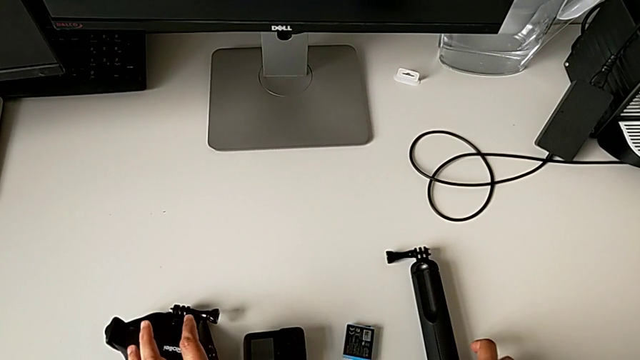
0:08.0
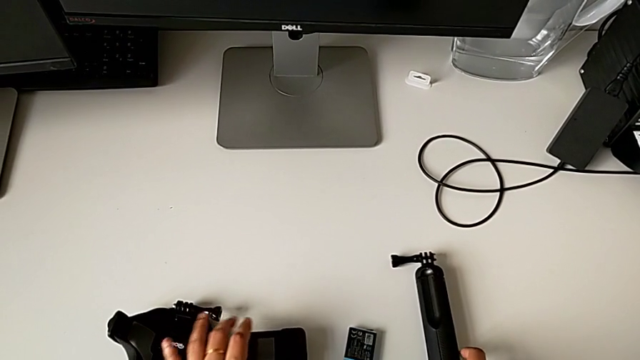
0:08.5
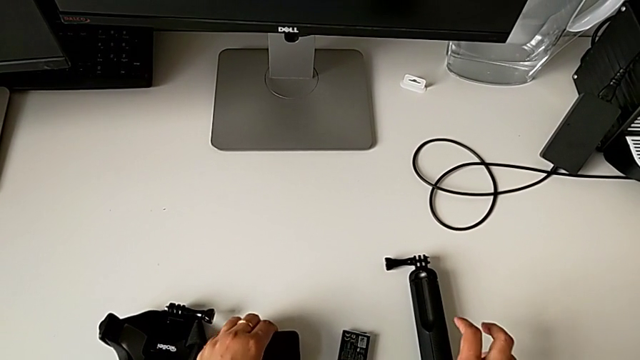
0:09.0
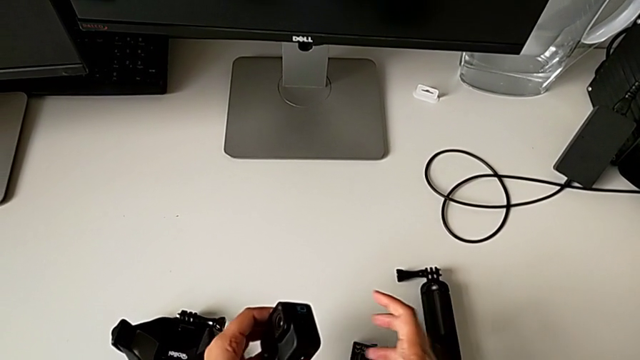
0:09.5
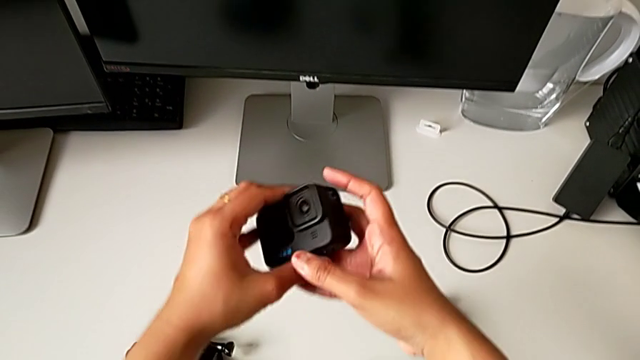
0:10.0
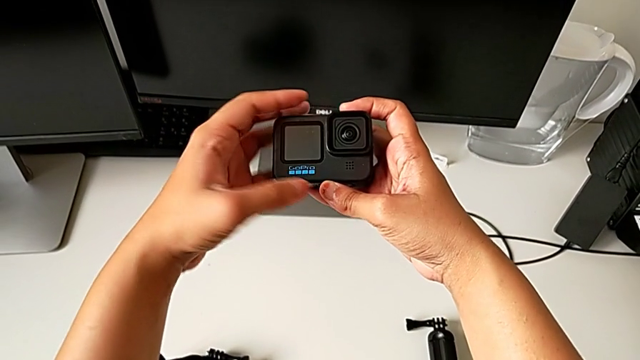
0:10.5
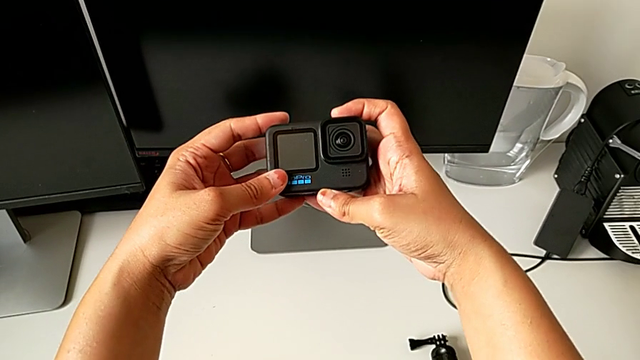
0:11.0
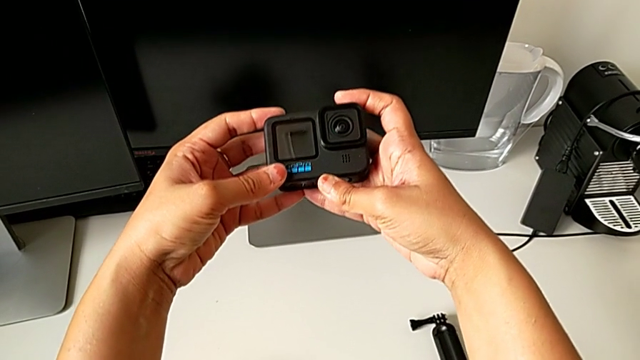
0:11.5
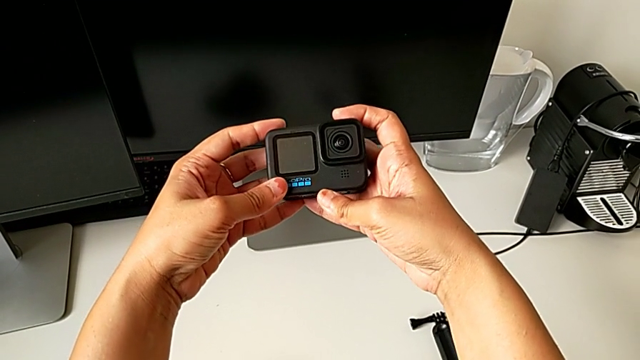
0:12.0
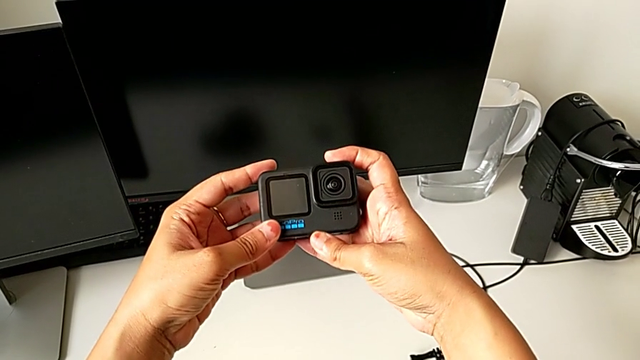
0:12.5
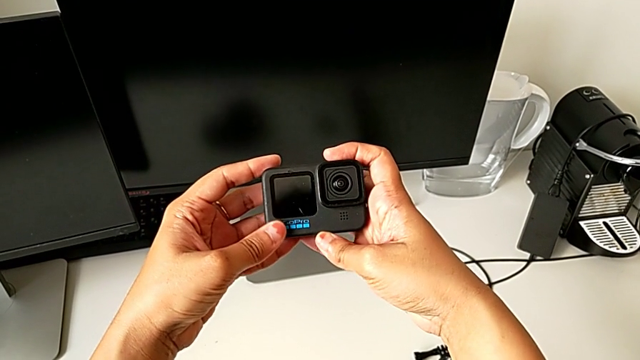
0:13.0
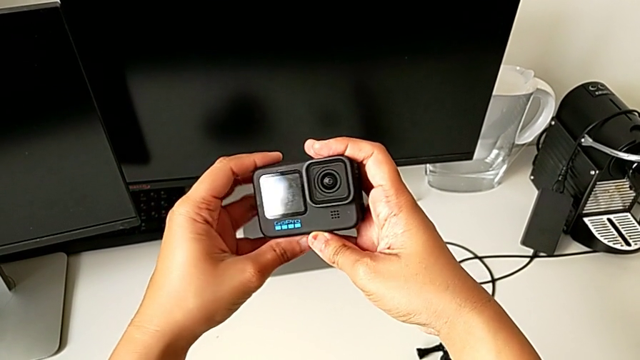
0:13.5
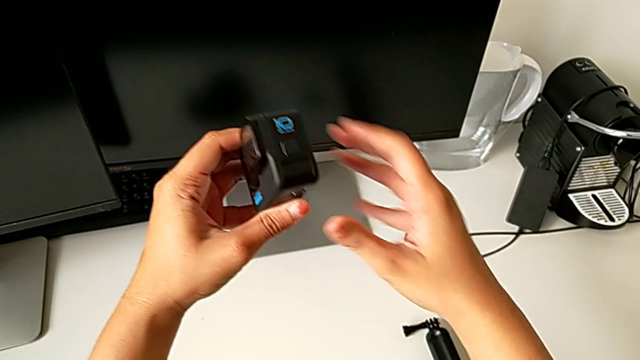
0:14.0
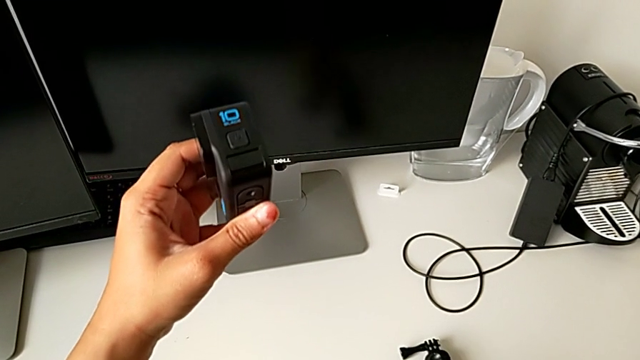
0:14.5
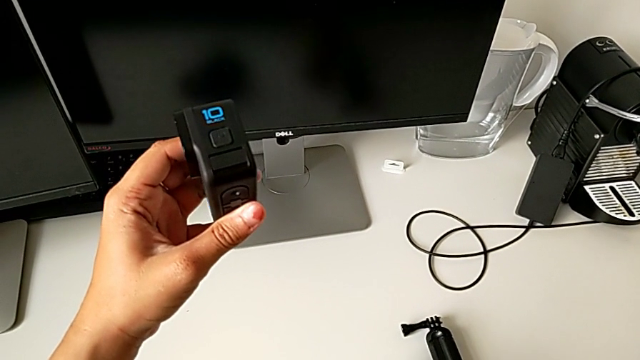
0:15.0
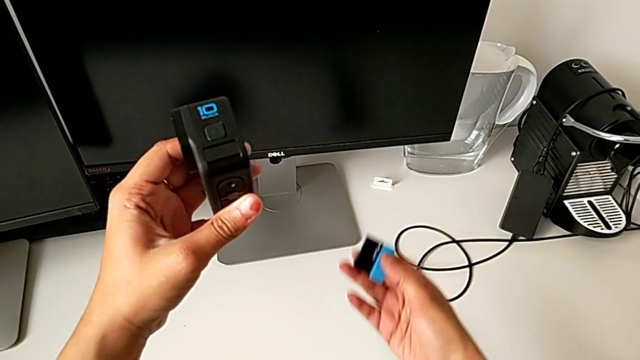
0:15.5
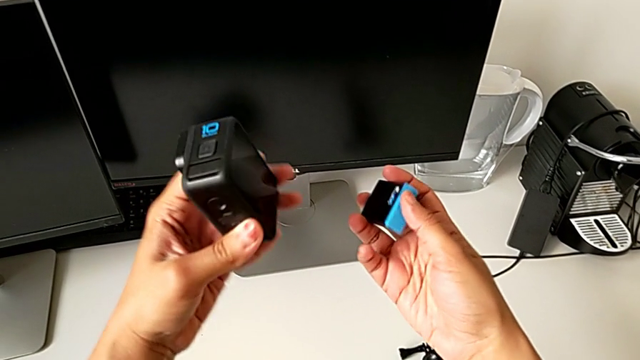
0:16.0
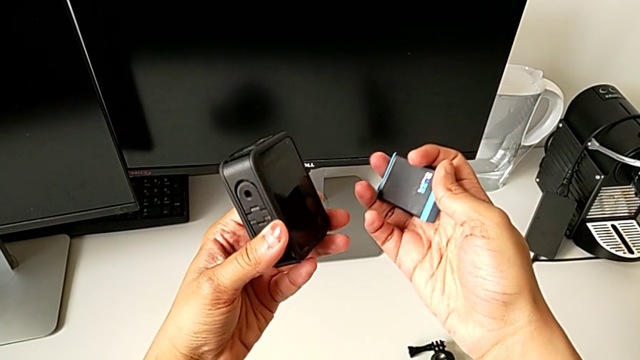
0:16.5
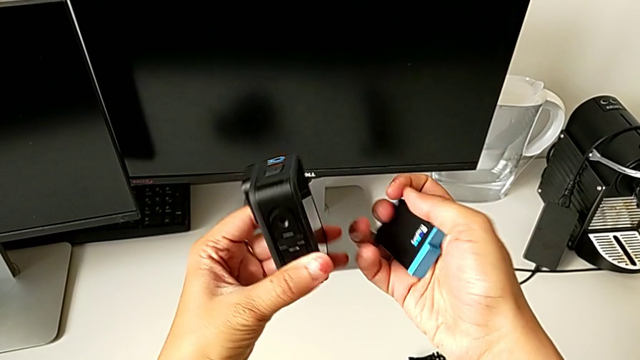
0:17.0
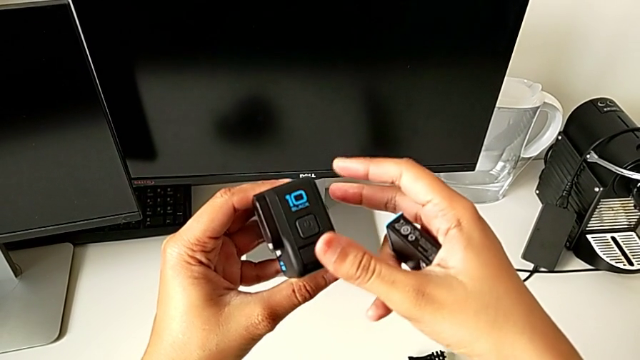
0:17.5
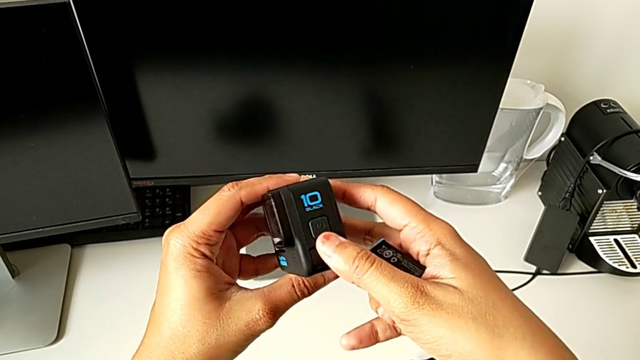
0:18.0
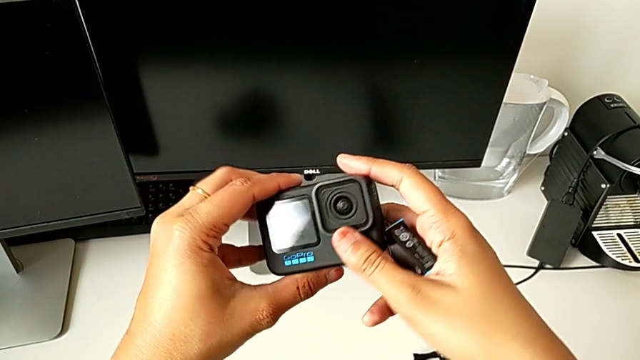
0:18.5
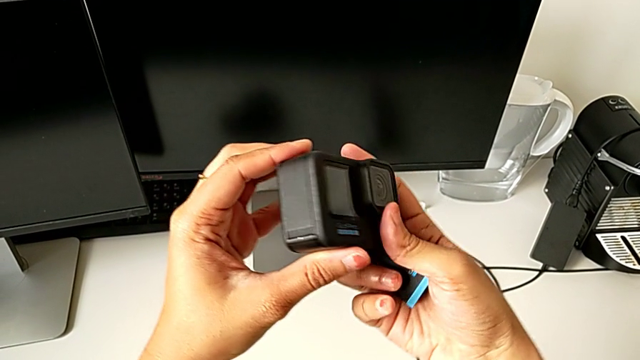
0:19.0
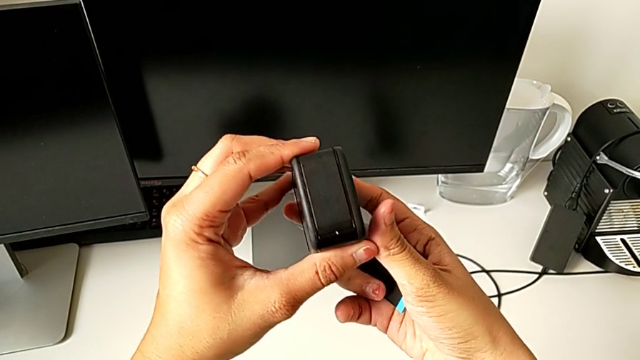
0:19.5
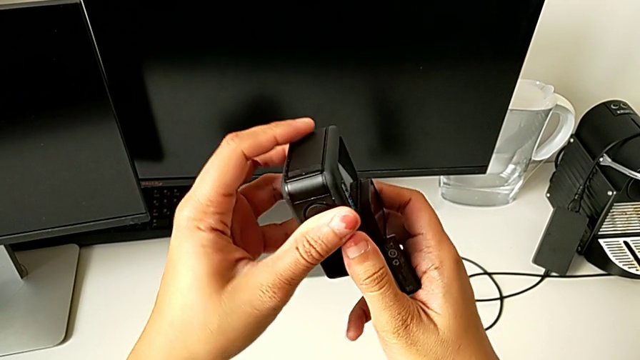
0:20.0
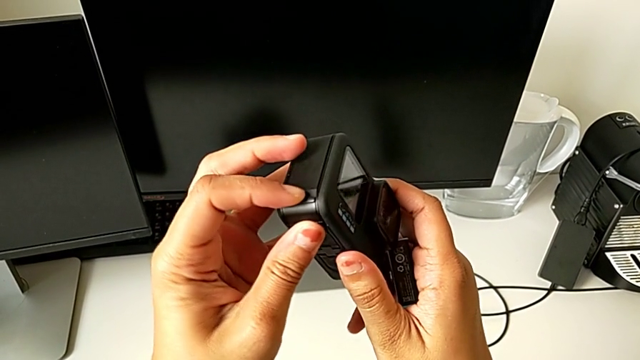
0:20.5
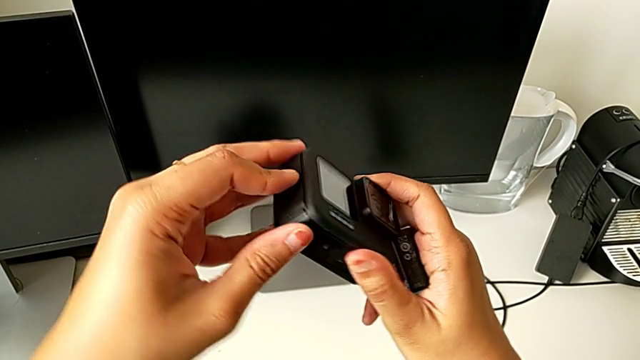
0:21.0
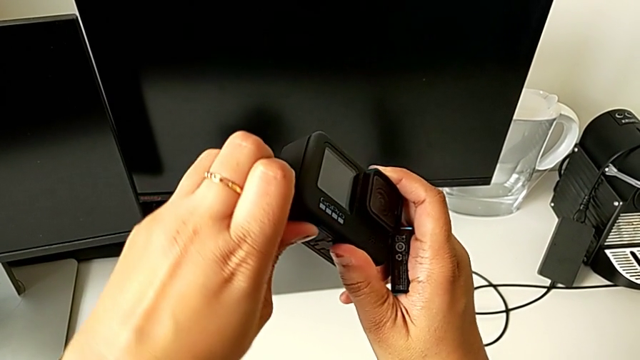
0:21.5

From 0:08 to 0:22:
The camera wearer is changing the battery of the GoPro. They grab the GoPro, lift it, hold it, rotate it, hold it, wrongly lift the replacement battery and inspect the GoPro.

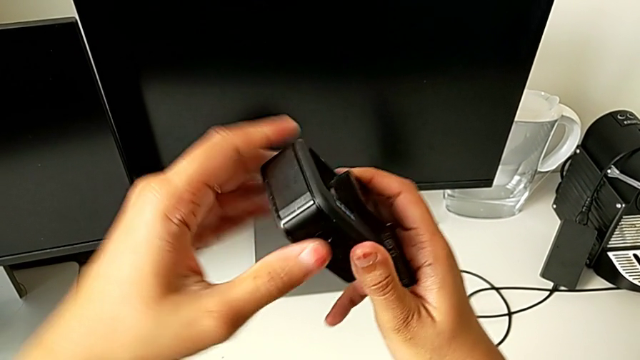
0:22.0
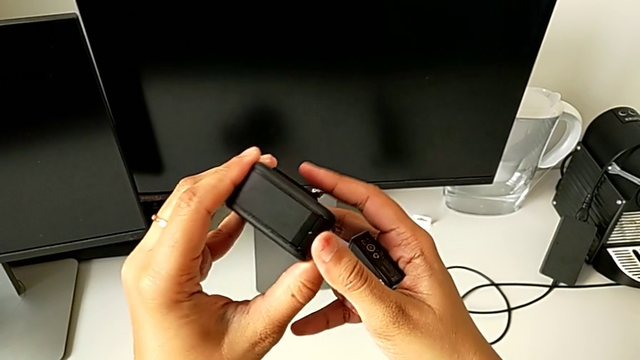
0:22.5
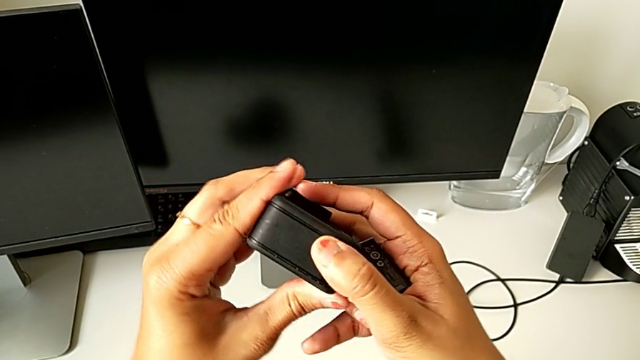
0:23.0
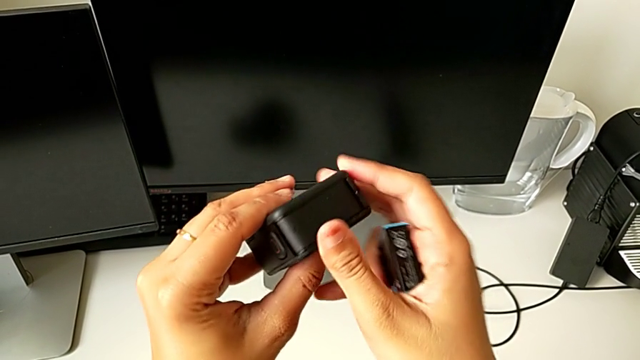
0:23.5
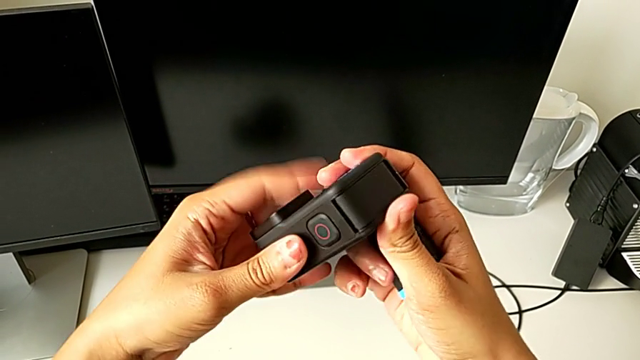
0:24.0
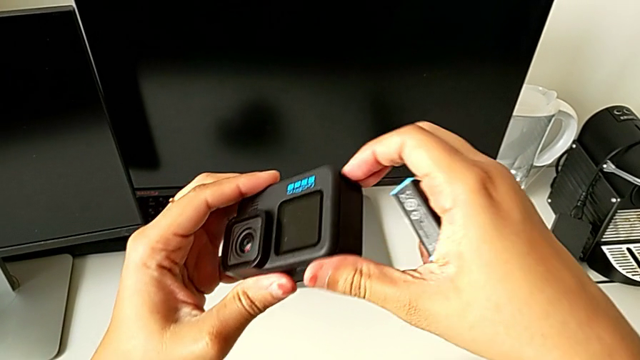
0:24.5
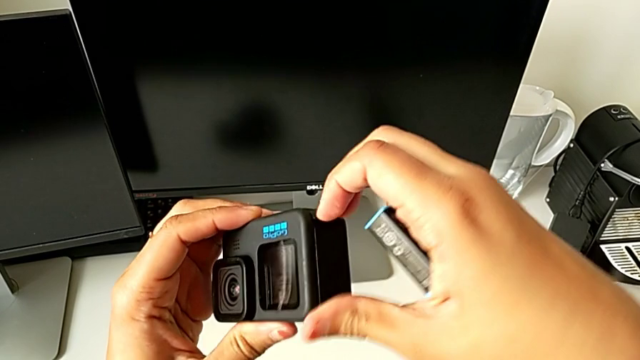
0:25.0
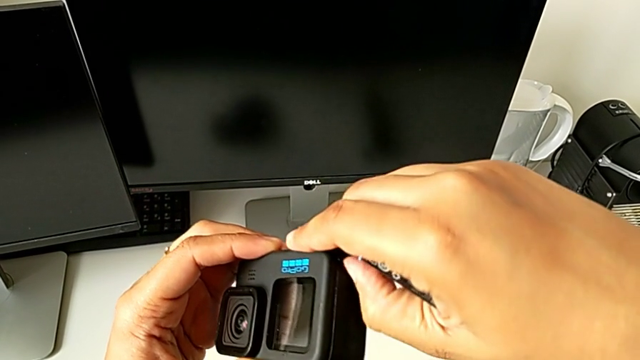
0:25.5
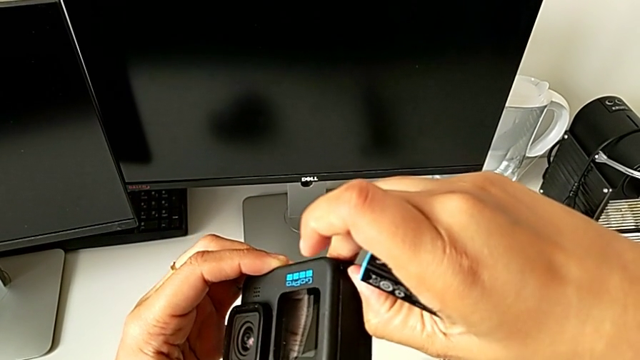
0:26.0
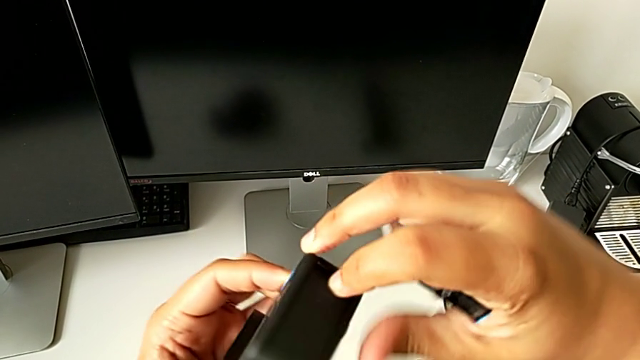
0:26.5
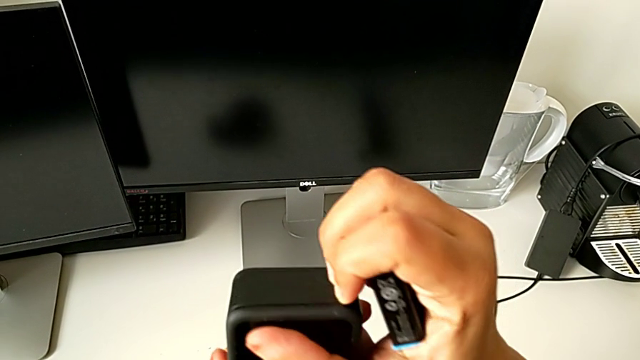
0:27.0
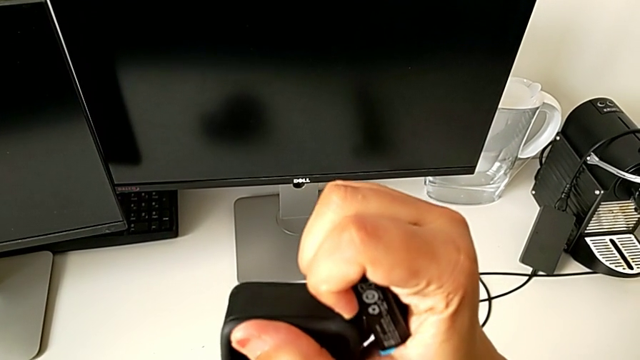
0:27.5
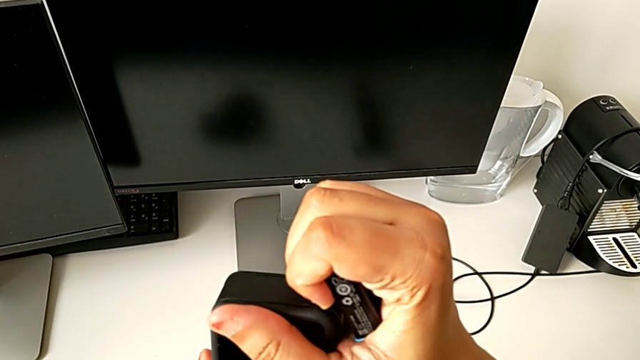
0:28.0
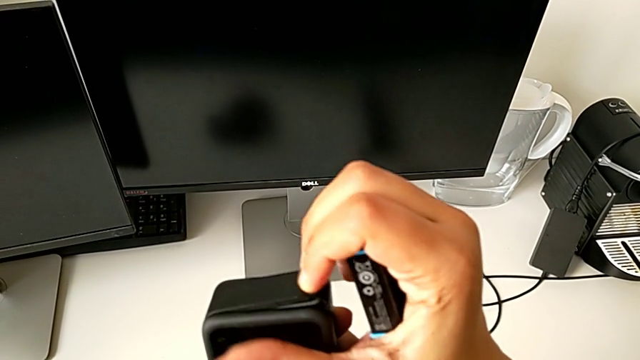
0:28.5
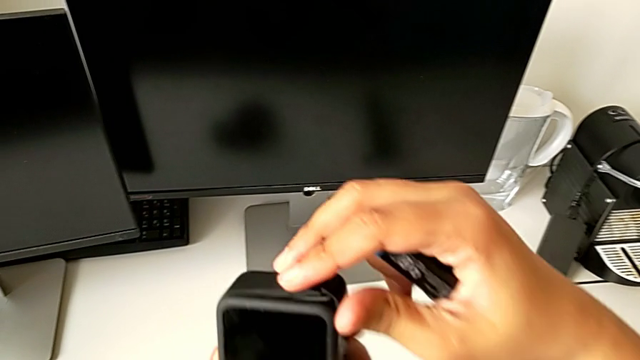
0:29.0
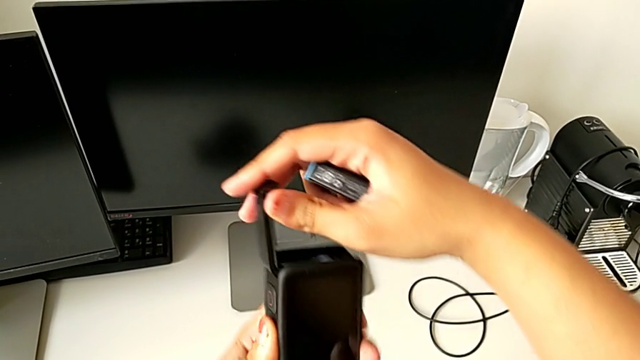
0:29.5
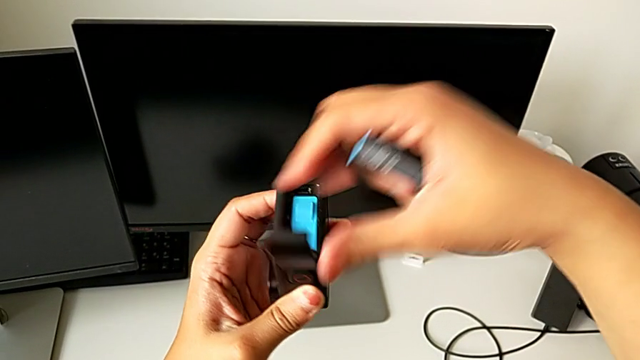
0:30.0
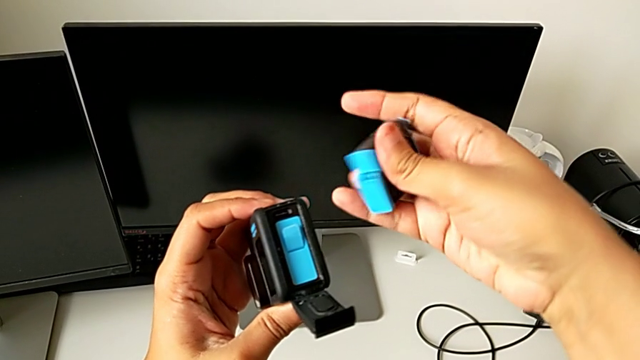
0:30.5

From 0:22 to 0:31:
The camera wearer is changing the battery of the GoPro. They rotate the GoPro, unlock the battery door and open it.
